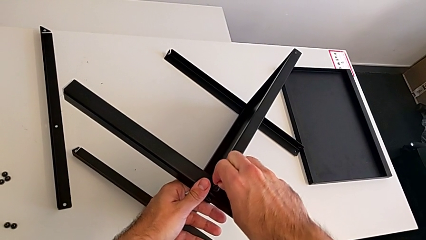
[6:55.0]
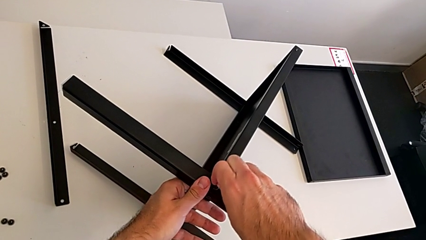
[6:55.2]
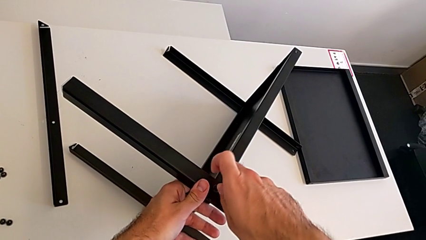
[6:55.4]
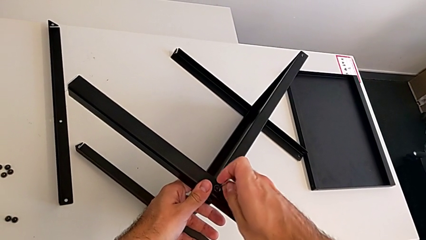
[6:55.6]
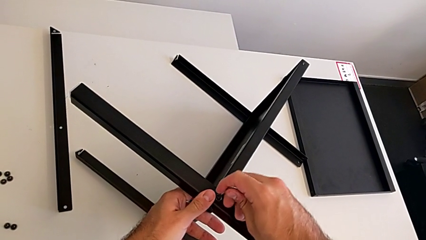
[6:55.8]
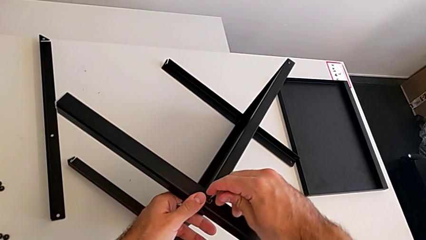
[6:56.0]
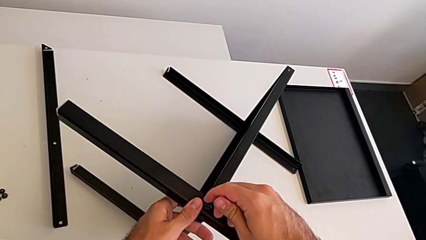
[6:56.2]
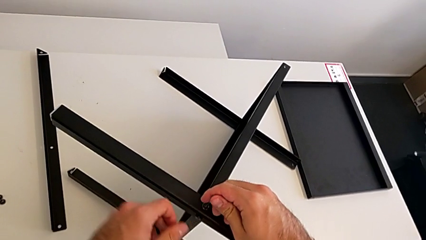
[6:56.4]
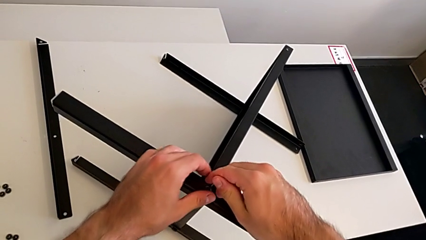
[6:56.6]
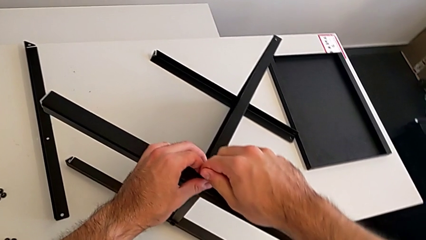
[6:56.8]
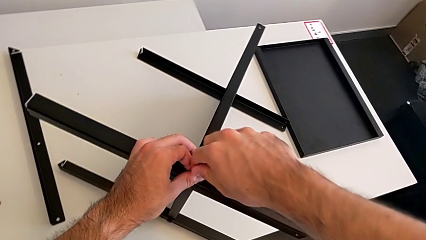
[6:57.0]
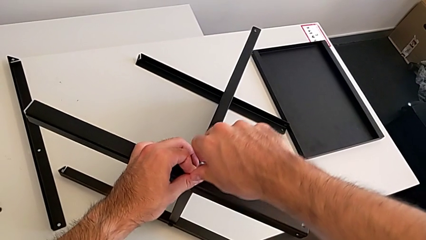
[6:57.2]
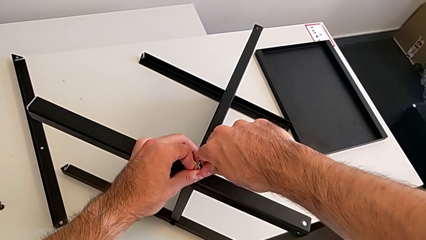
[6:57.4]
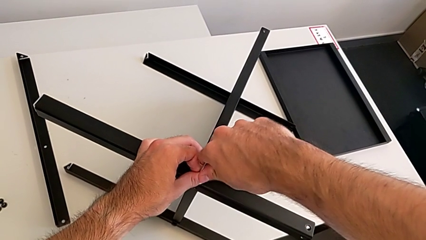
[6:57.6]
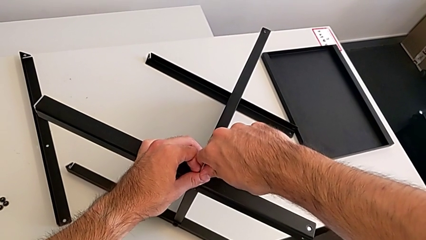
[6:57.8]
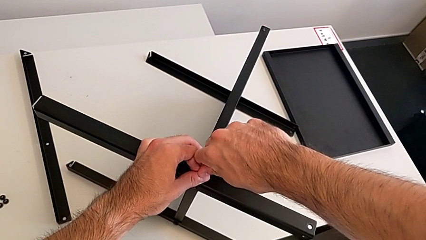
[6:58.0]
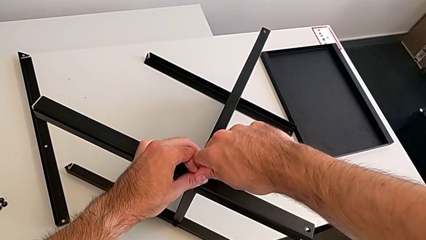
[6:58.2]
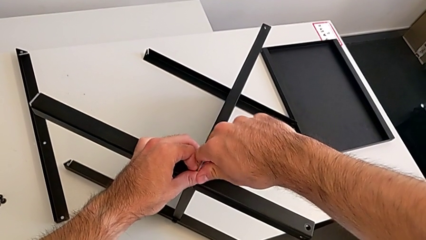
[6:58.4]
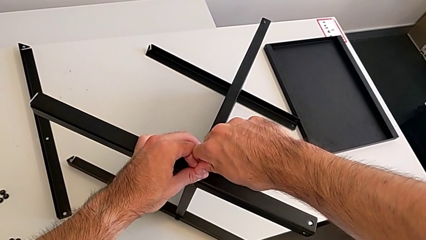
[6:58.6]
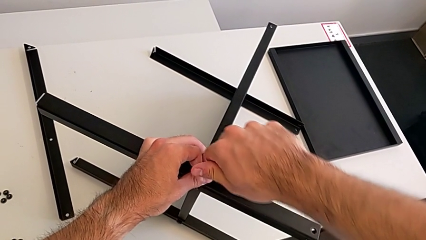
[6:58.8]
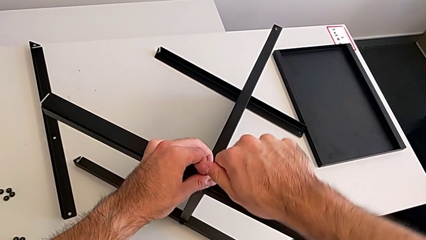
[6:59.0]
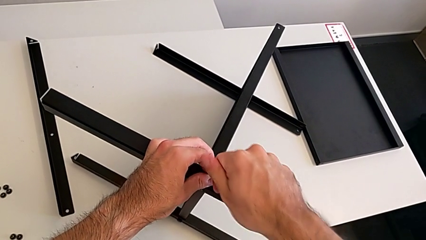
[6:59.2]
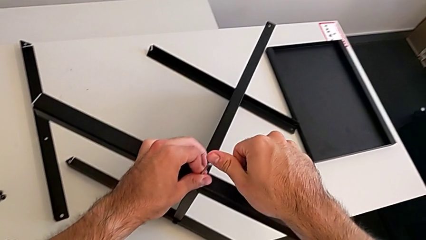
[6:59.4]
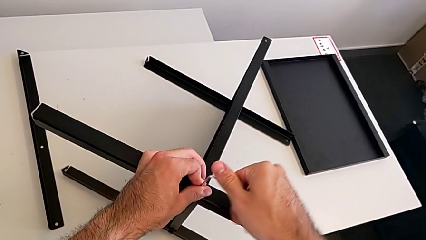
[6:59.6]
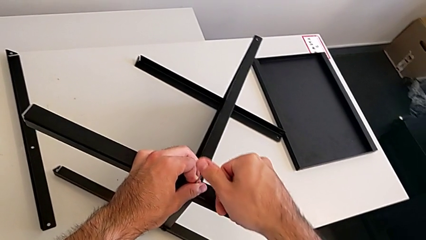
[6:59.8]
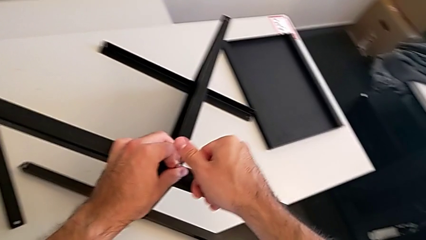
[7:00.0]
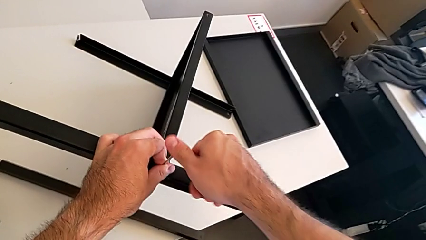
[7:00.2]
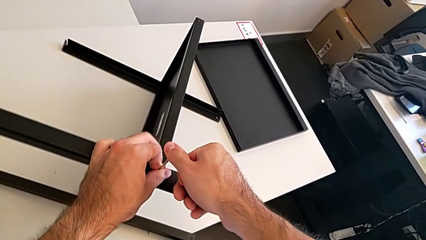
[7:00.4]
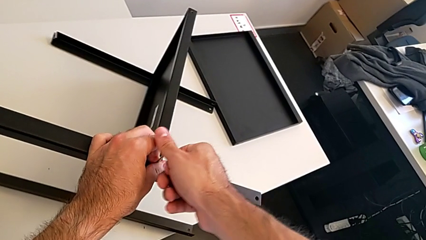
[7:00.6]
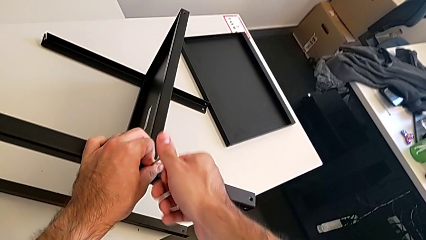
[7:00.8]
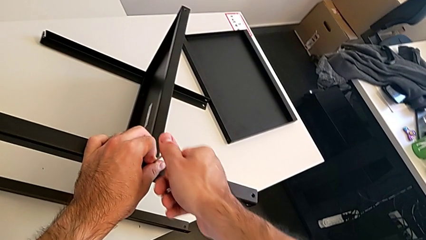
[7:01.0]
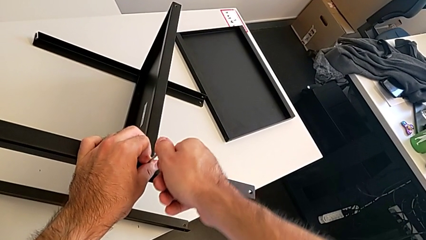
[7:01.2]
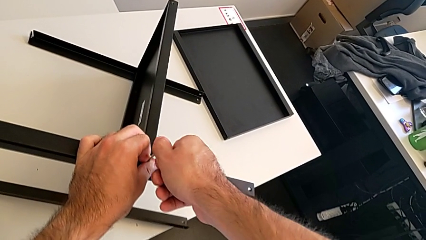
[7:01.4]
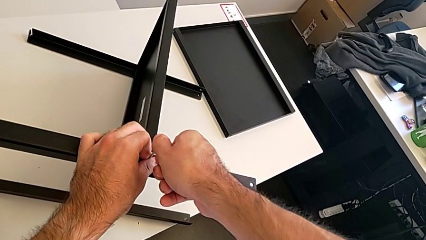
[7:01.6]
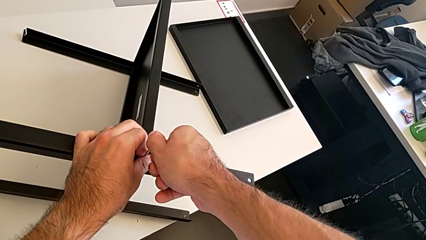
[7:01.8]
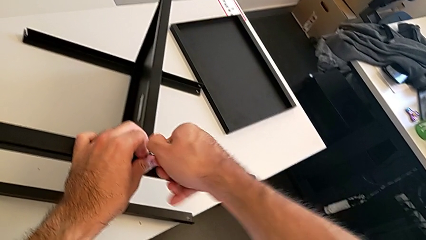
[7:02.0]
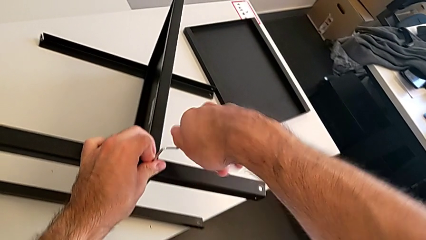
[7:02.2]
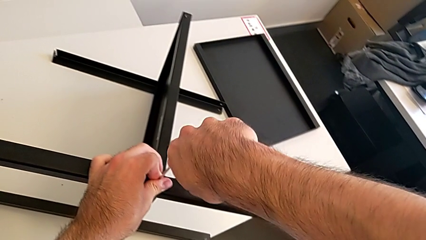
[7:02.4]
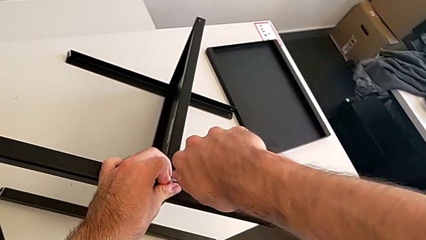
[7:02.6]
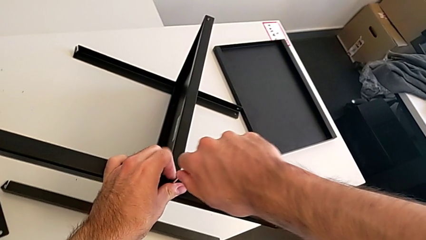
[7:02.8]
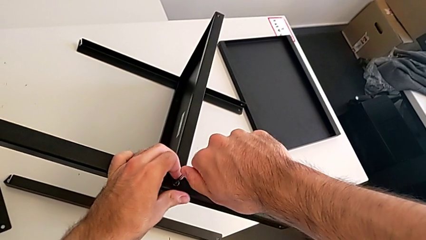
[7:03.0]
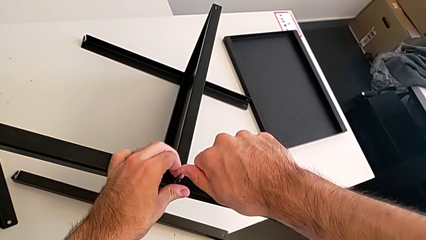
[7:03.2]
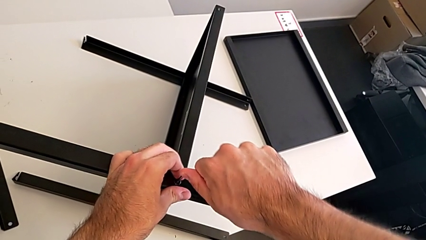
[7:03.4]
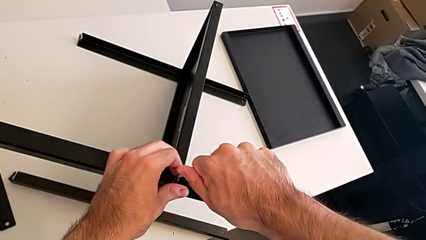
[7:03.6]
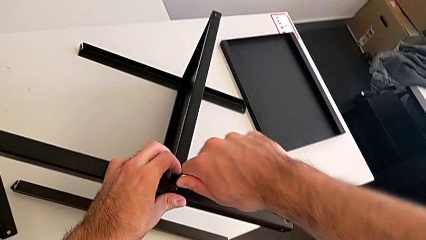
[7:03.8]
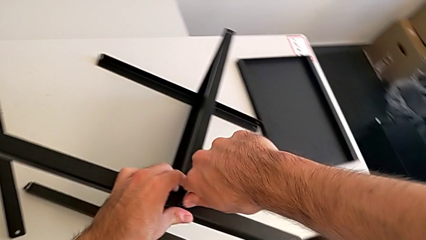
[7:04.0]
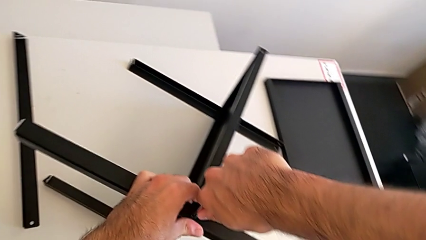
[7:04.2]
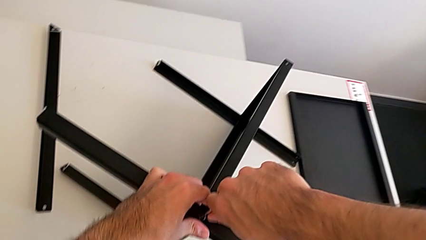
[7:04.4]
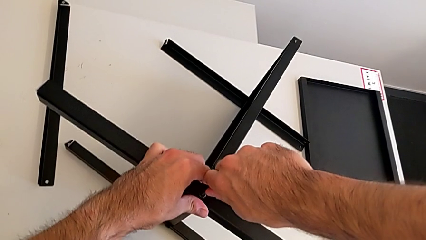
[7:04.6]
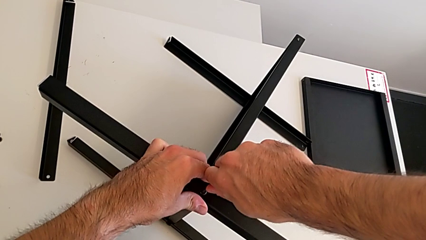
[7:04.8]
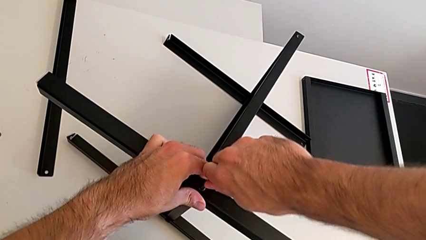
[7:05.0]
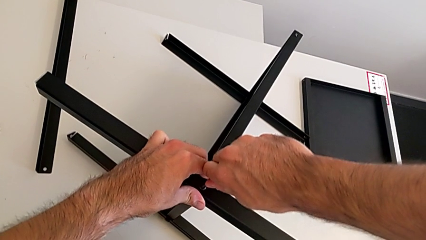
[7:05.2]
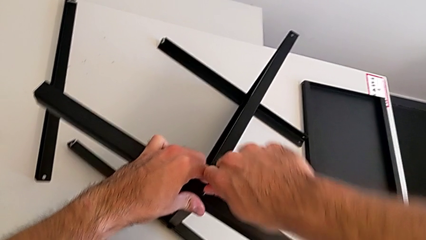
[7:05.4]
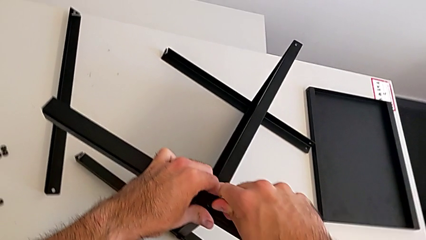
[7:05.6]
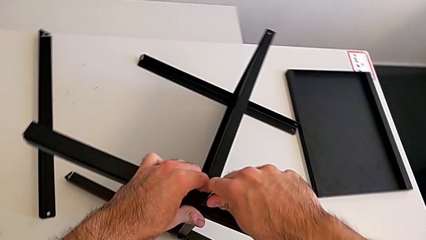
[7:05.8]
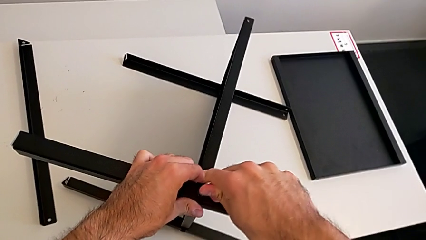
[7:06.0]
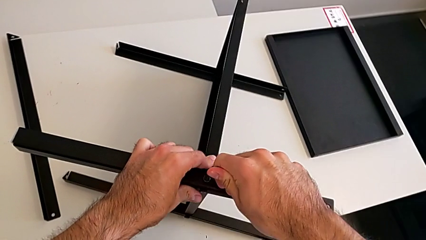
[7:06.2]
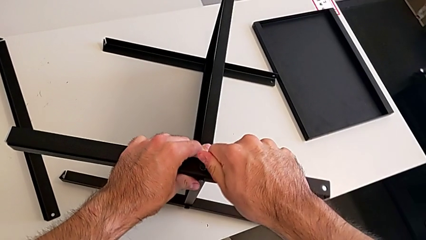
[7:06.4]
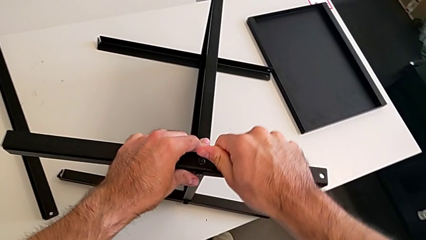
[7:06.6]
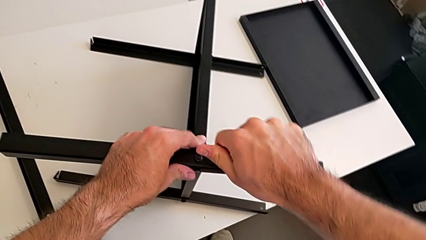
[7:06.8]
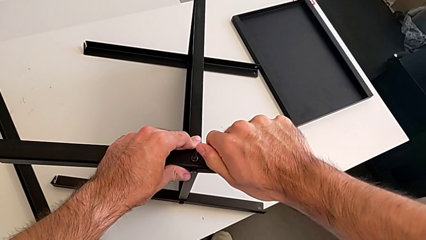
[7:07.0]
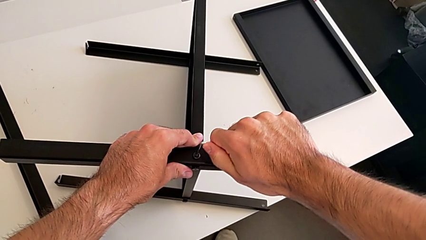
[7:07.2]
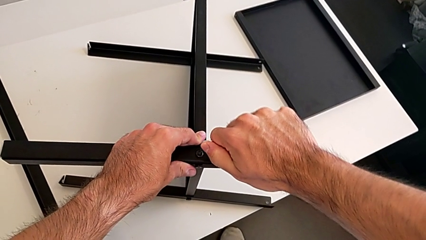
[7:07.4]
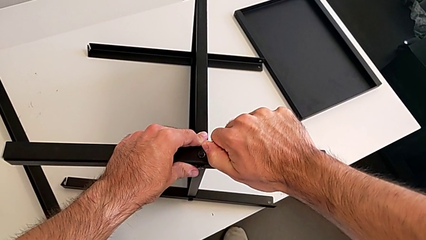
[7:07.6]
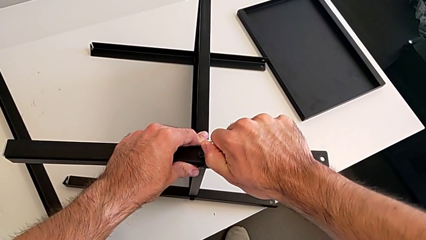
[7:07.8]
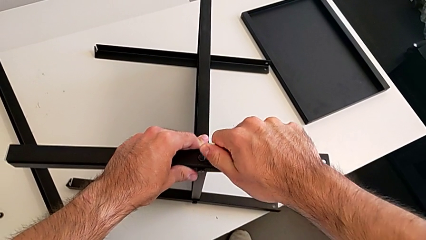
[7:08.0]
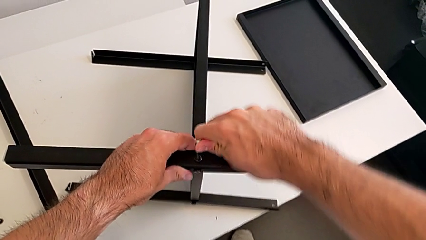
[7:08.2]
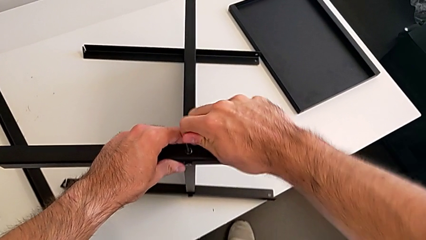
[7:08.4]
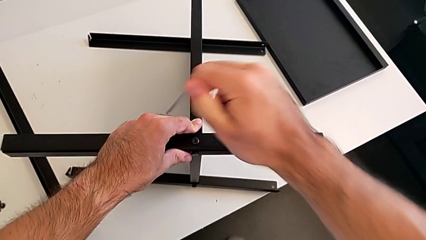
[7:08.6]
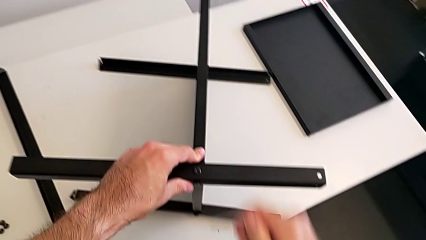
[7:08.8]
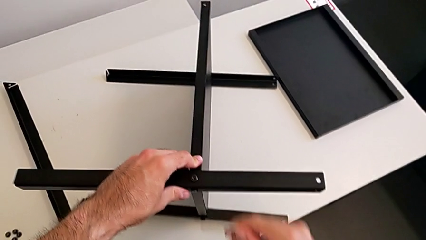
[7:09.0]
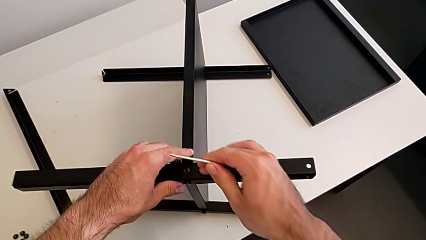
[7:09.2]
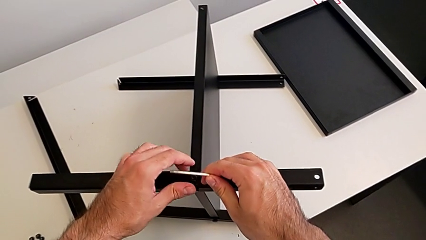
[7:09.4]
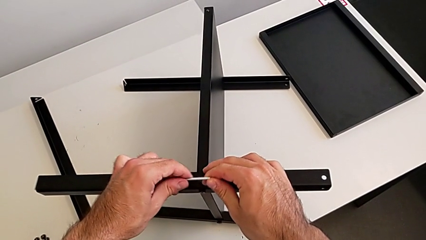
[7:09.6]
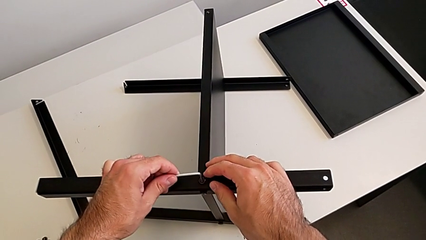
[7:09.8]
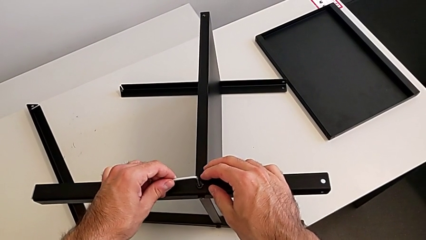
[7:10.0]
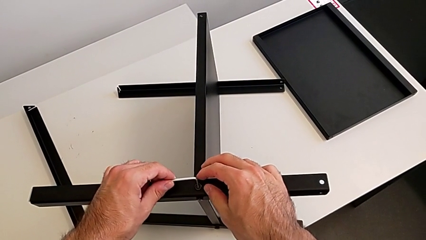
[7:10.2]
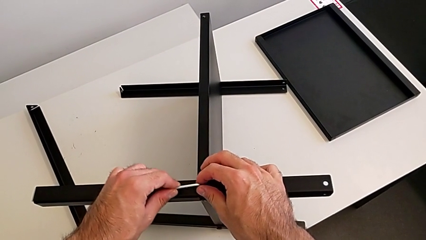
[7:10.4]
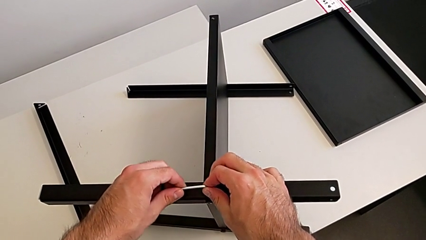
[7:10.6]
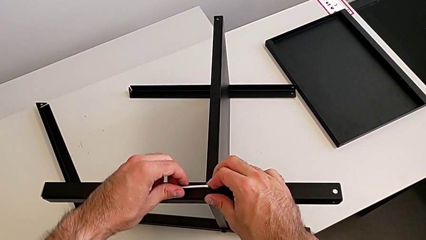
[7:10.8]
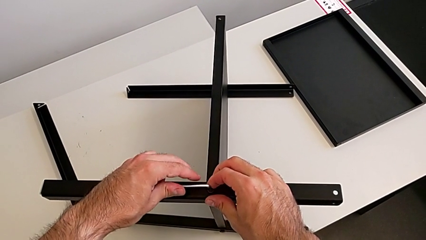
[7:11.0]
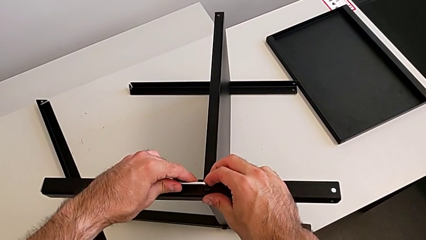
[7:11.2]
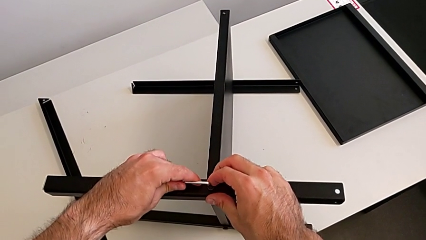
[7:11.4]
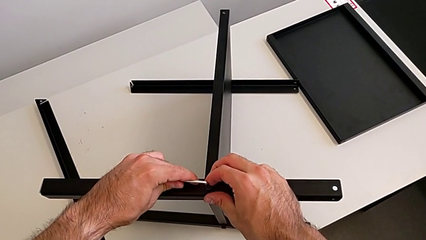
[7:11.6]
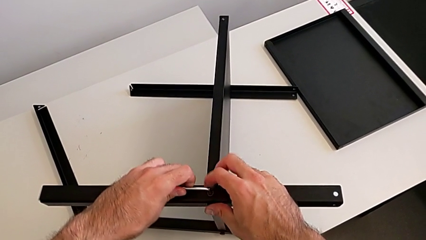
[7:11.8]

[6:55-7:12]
The camera wearer is assembling the second leg with the Allen key. They unscrew the hex socket head twice, withdraw the Allen wrench, insert it and begin to unscrew the hex socket head.
